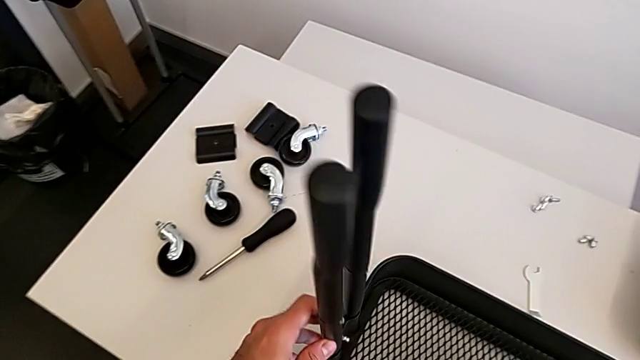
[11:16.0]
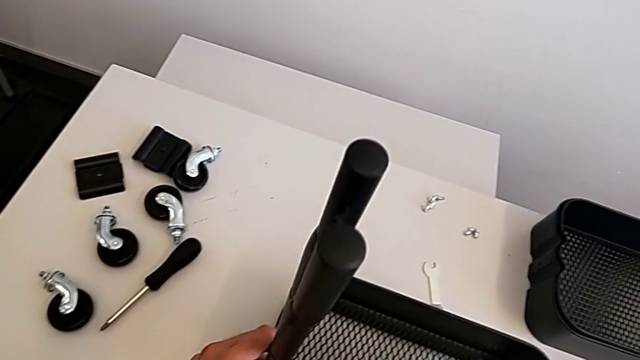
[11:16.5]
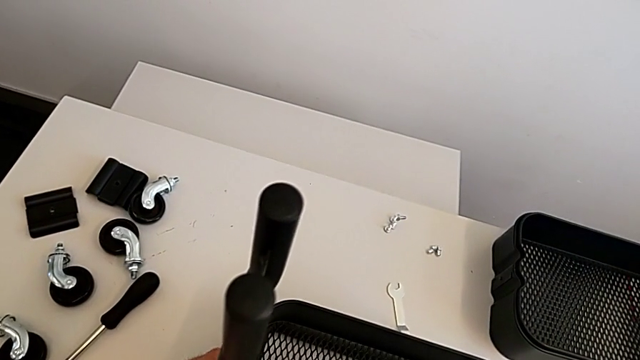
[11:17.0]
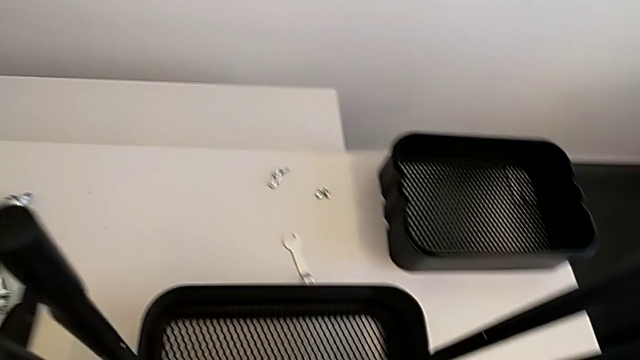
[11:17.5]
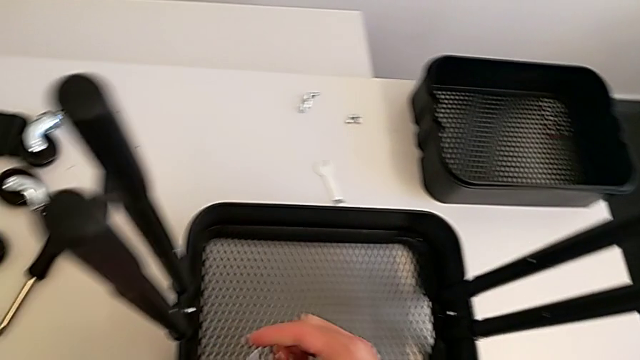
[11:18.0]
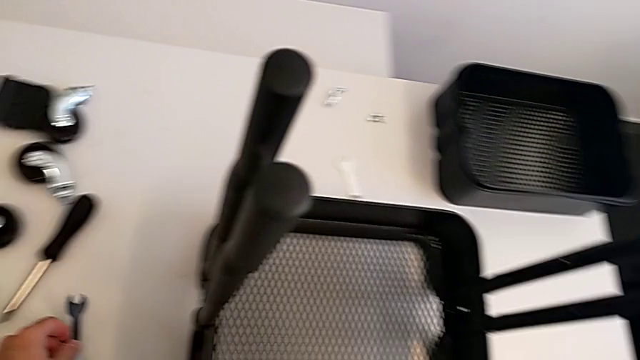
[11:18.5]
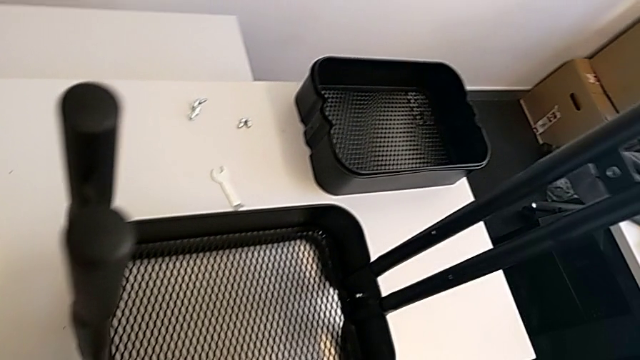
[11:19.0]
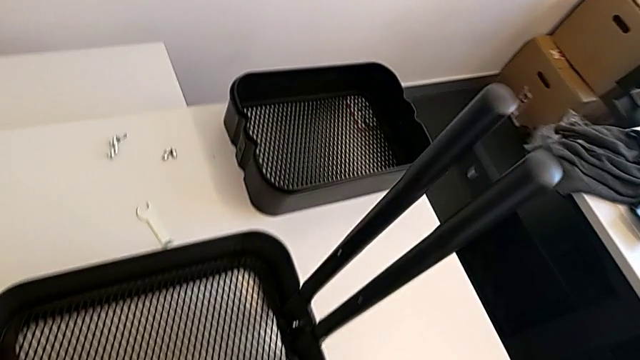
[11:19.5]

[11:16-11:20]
The camera wearer is screwing the second bracket onto the bottom grid tray. They keep screwing the second hexagon cap nut.

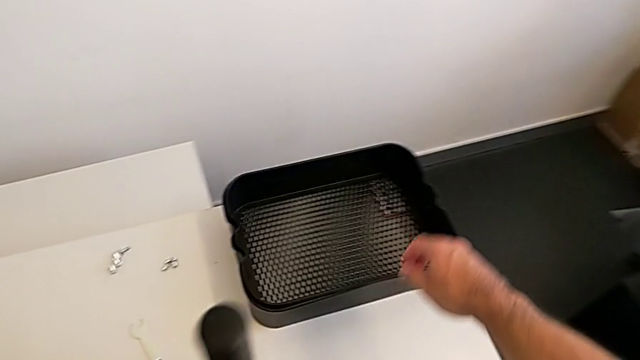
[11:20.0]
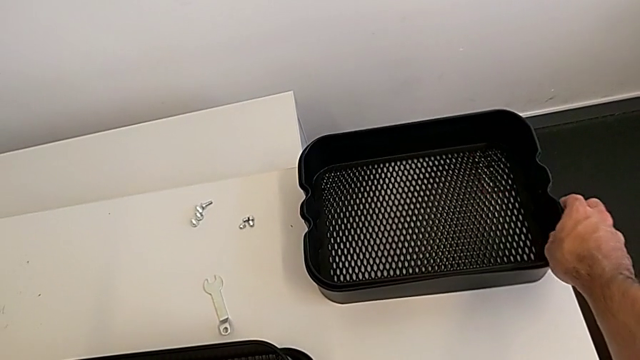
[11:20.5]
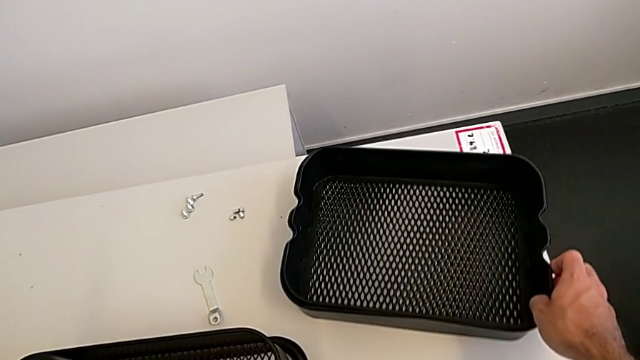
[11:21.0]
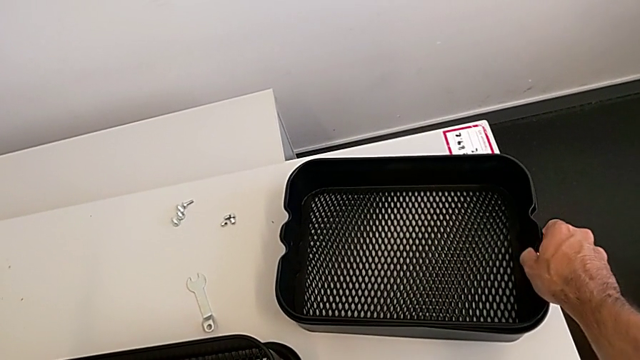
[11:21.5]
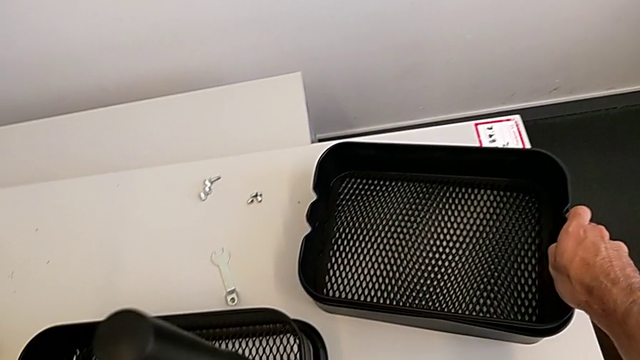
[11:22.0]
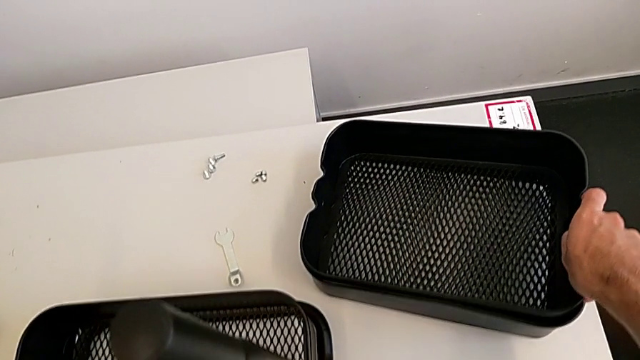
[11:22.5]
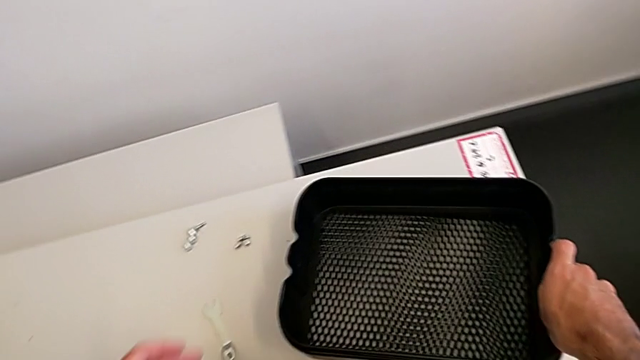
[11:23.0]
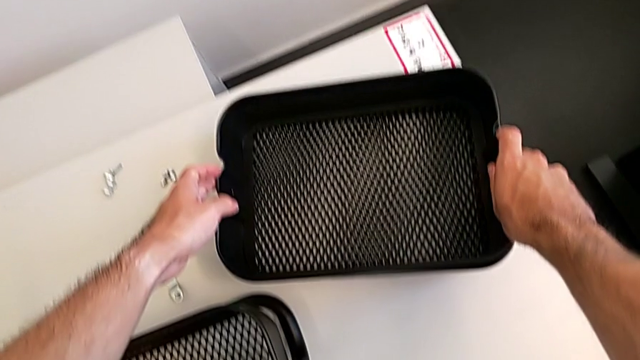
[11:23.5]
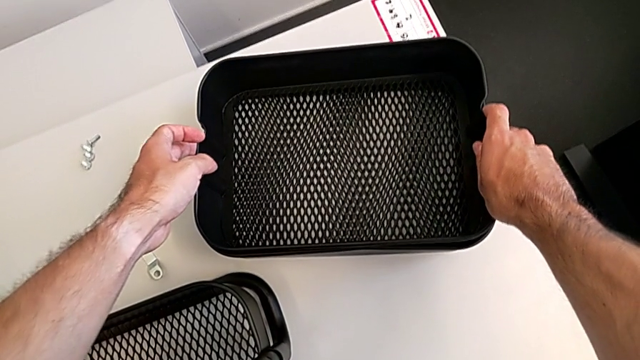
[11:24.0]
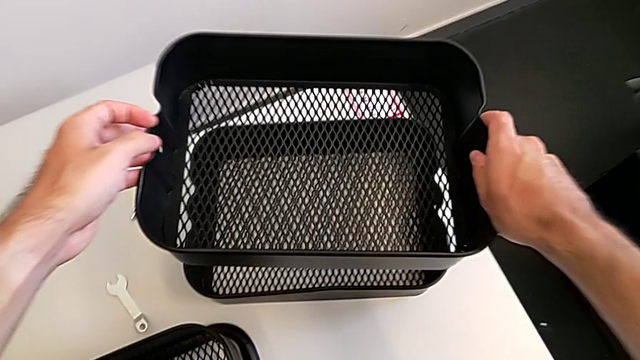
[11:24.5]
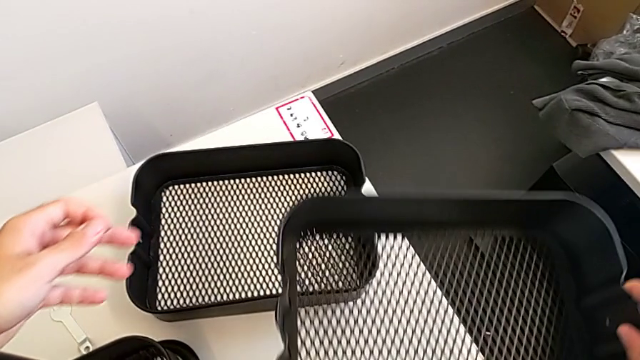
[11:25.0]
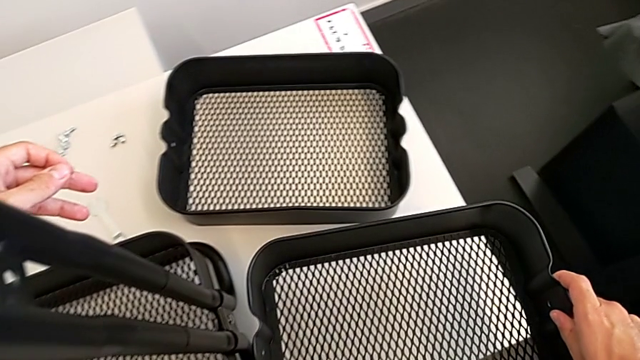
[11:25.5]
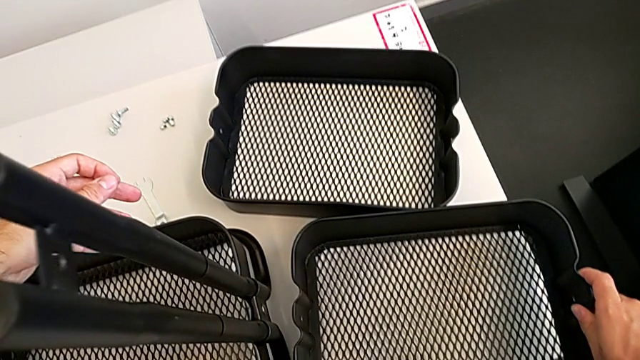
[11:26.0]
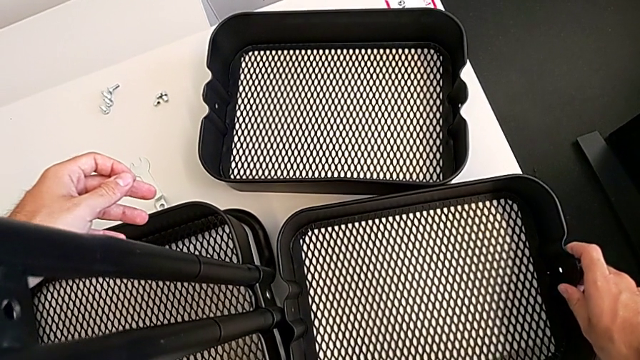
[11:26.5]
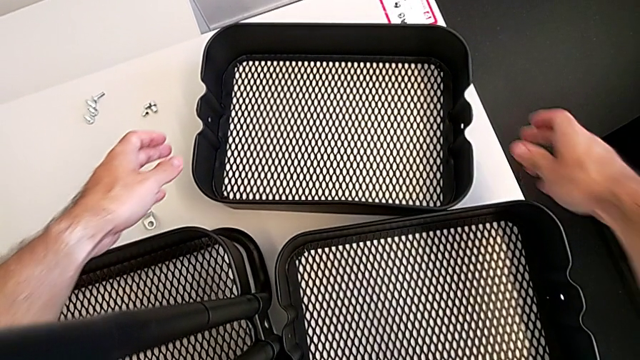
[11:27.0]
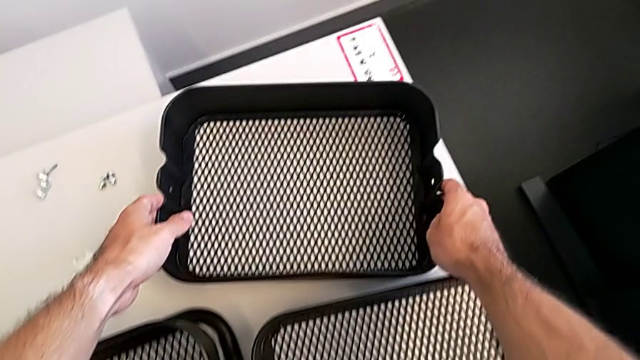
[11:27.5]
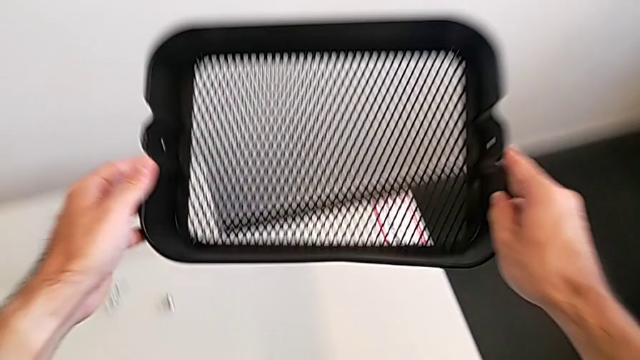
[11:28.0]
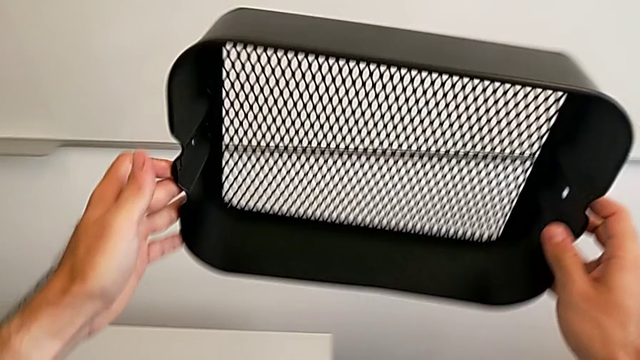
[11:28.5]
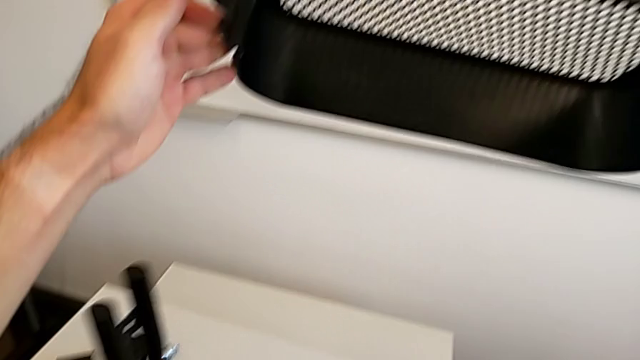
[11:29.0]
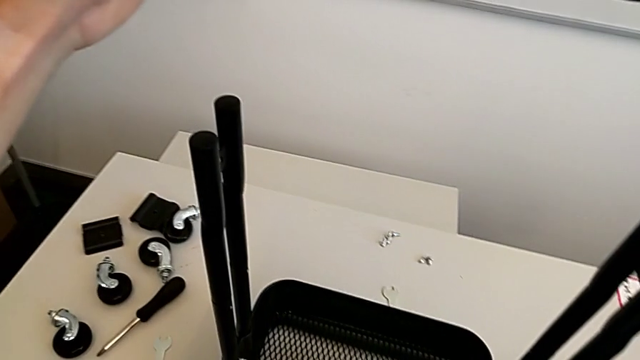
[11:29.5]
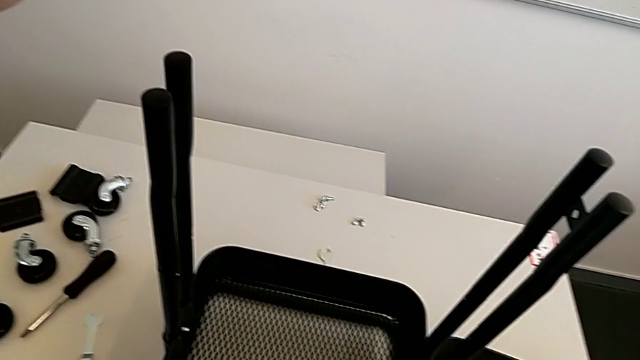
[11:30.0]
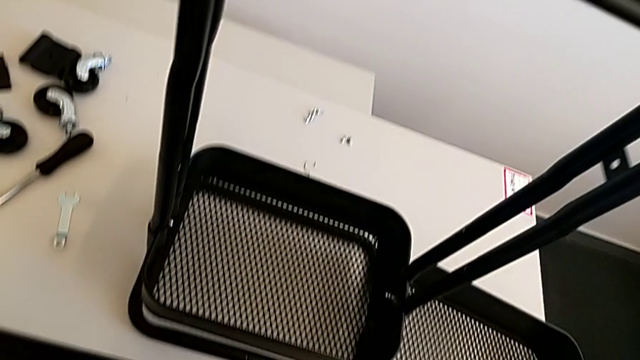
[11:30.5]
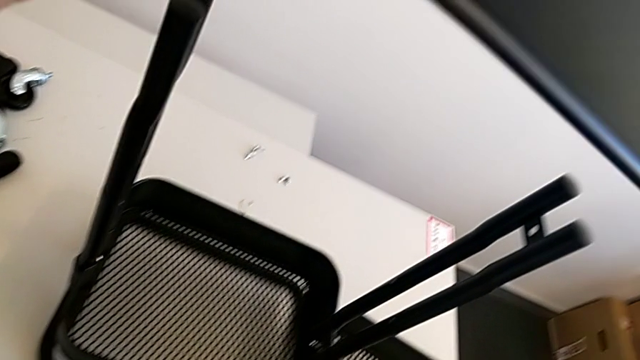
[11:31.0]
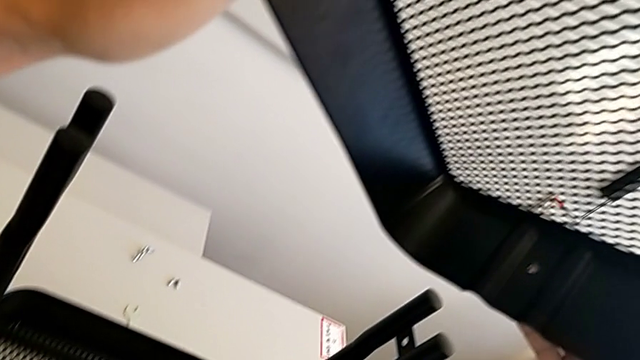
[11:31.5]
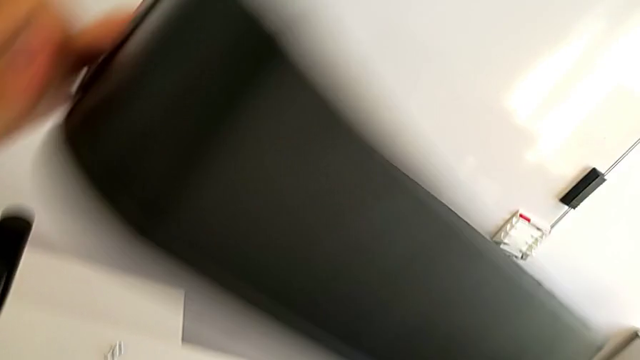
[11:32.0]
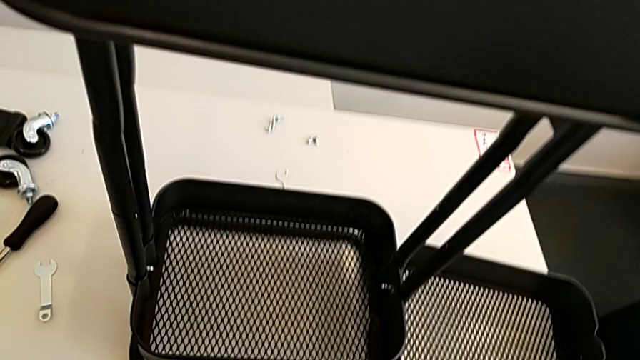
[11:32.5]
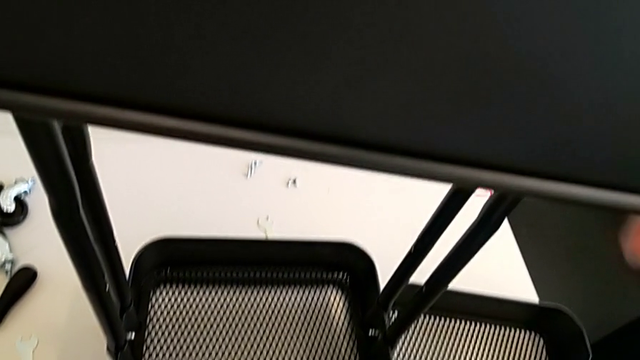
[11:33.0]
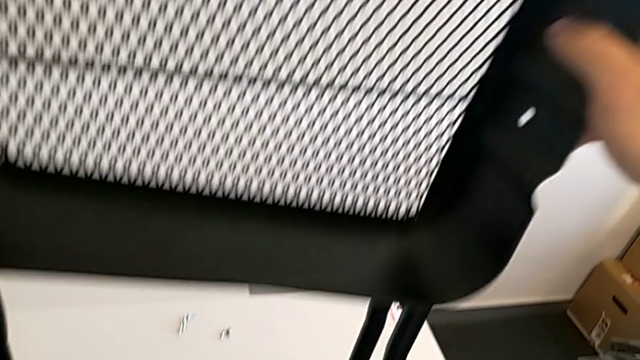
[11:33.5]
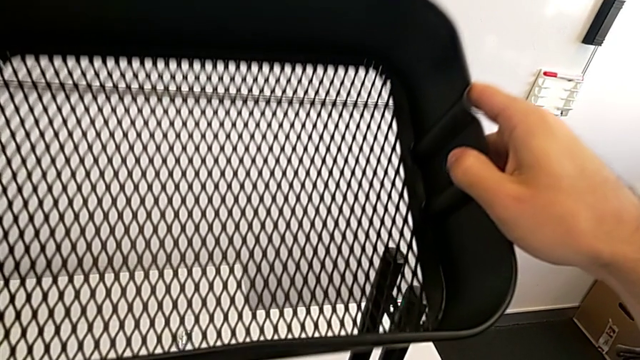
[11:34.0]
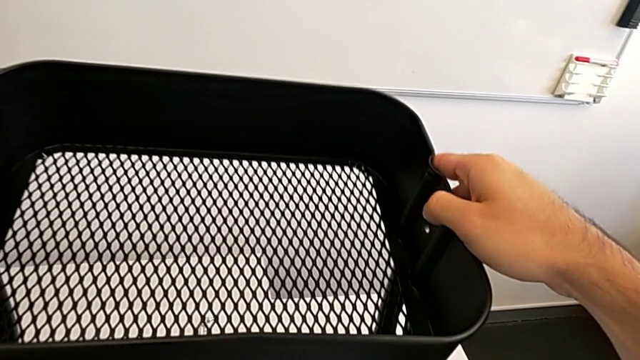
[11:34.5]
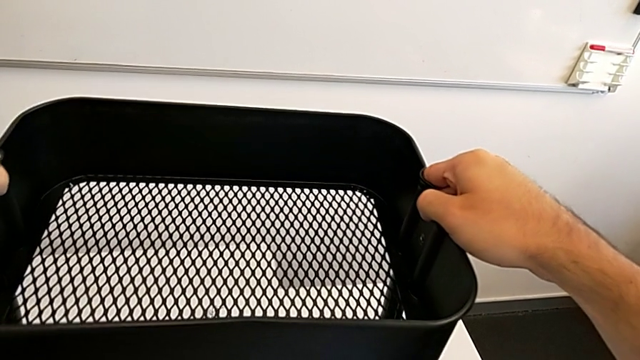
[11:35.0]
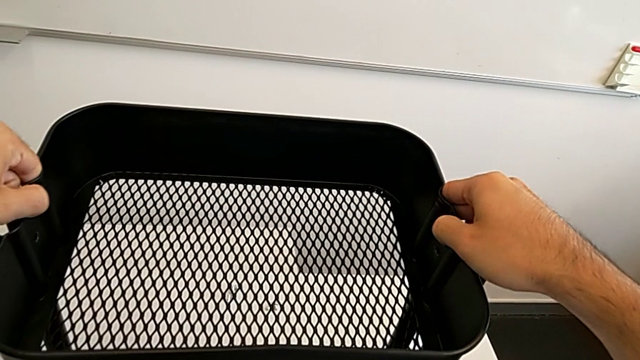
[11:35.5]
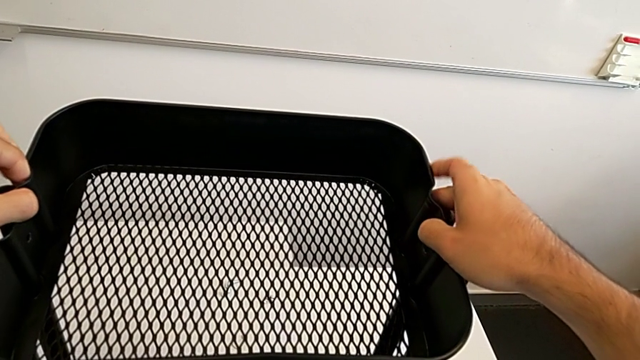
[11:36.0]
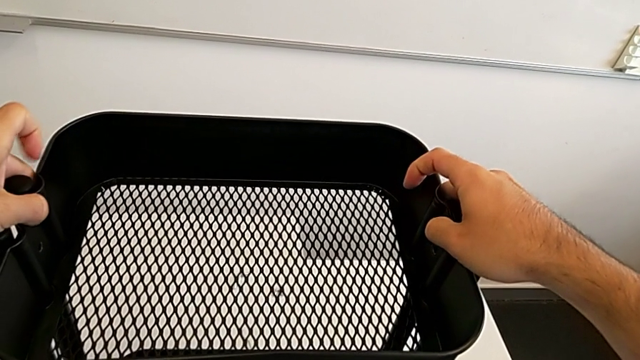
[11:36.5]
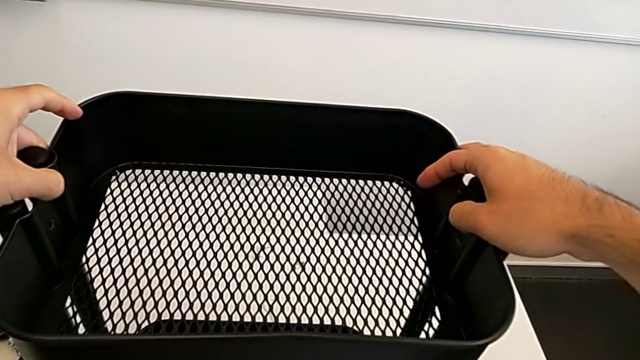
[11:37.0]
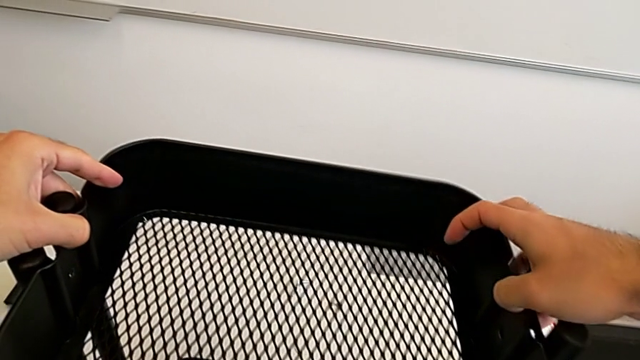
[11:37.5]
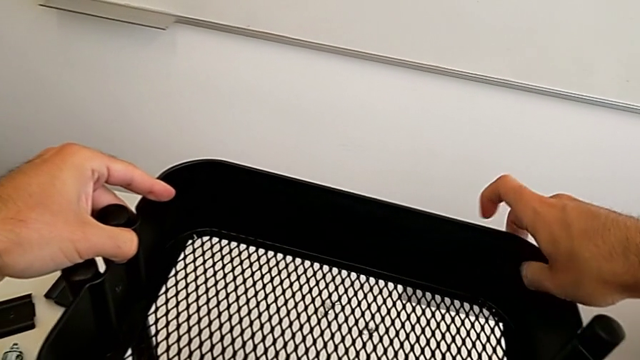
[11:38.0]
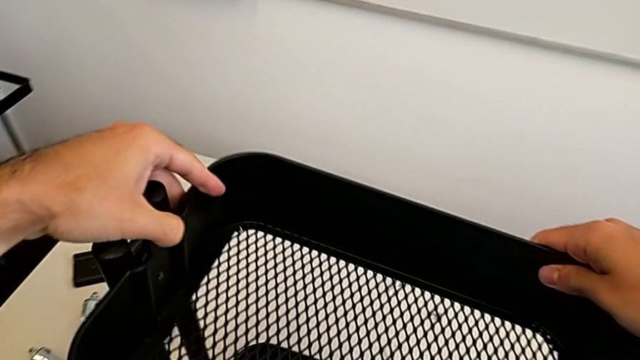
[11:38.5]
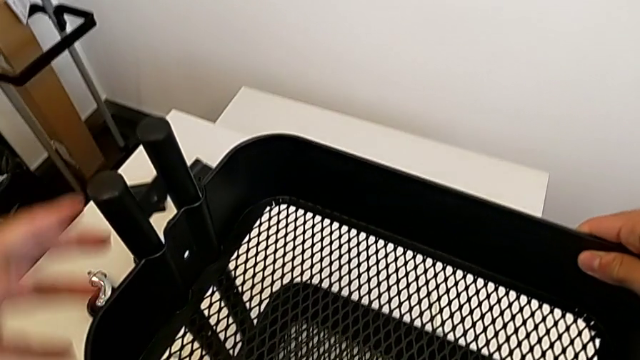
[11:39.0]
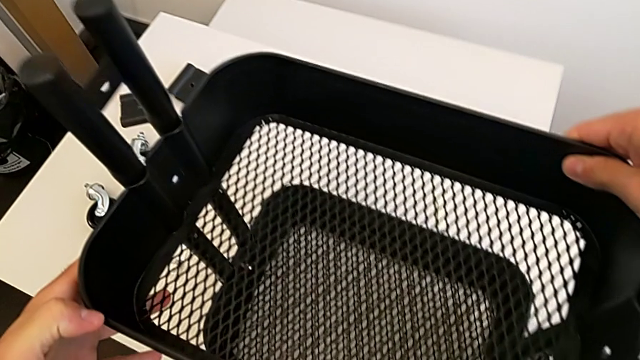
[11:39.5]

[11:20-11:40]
The camera wearer is placing the middle grid tray on the frame. They grab the top grid tray, withdraw it, place it, grab the middle grid tray and begin to insert it.
